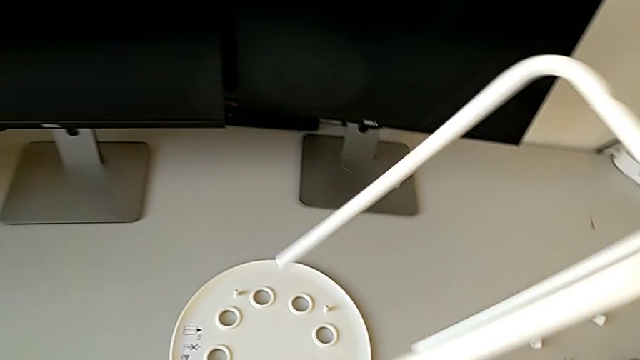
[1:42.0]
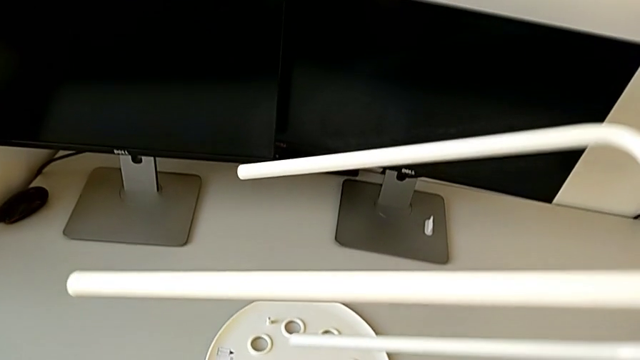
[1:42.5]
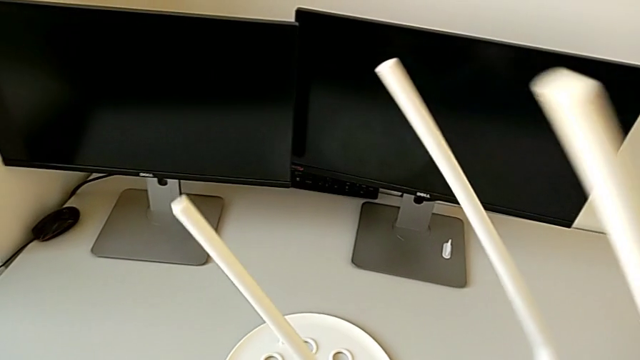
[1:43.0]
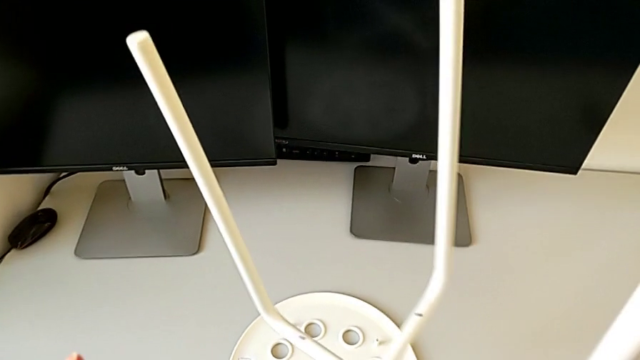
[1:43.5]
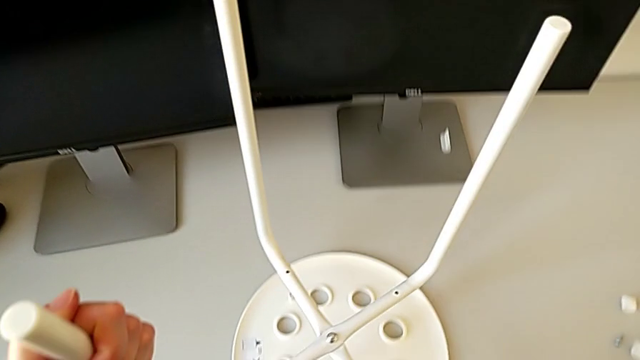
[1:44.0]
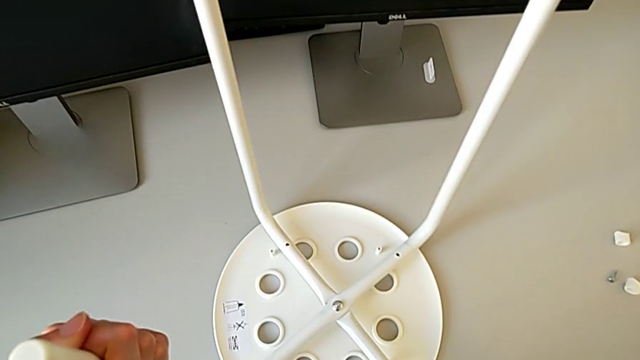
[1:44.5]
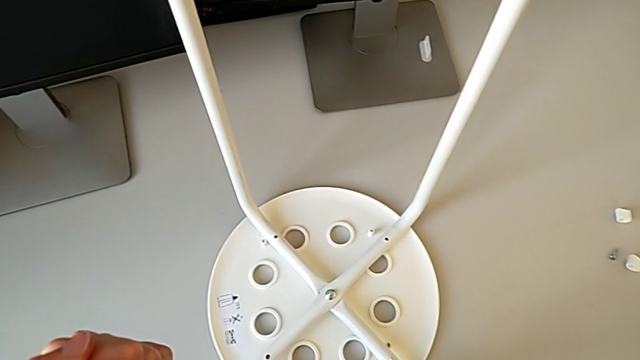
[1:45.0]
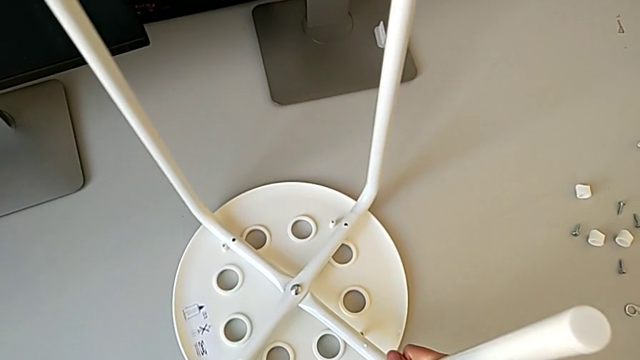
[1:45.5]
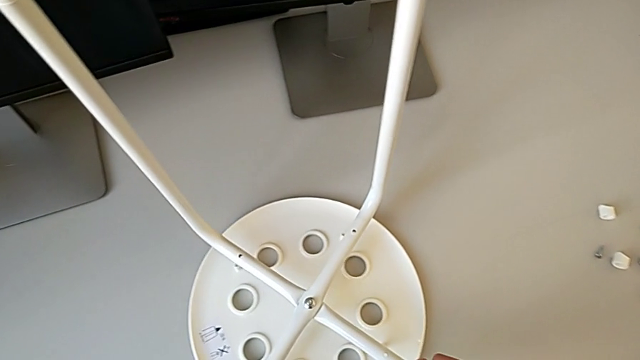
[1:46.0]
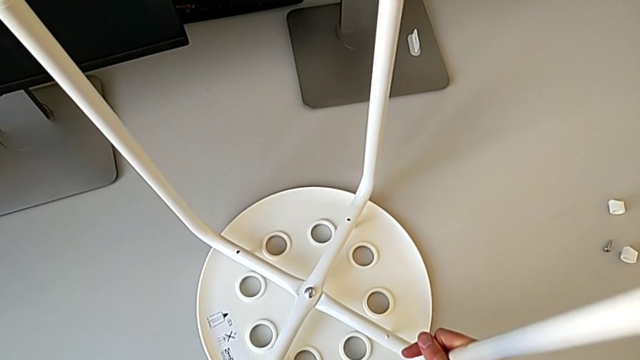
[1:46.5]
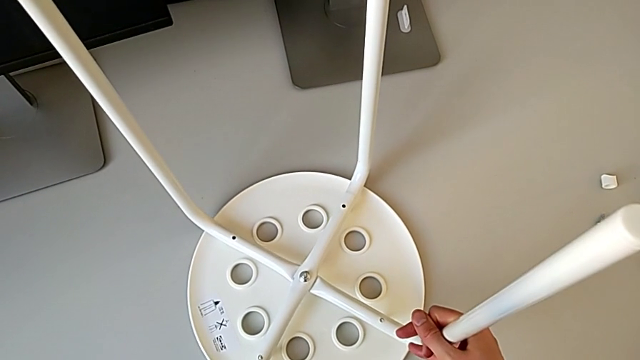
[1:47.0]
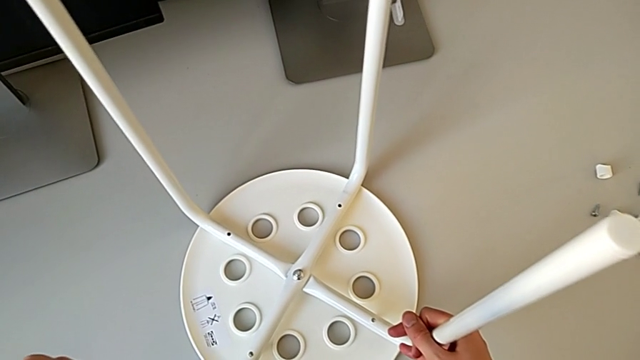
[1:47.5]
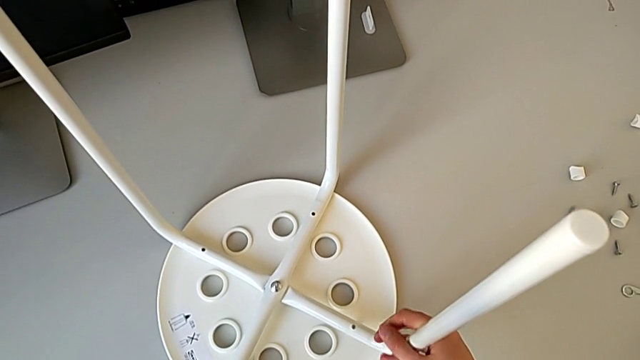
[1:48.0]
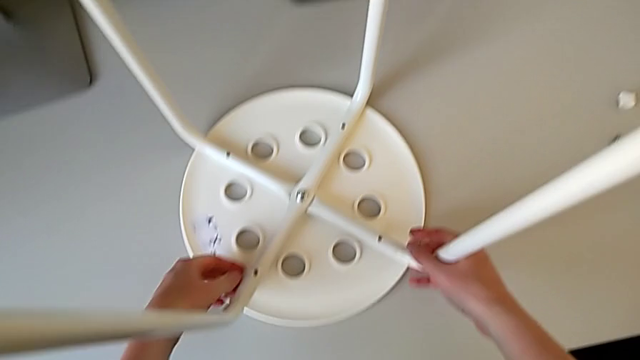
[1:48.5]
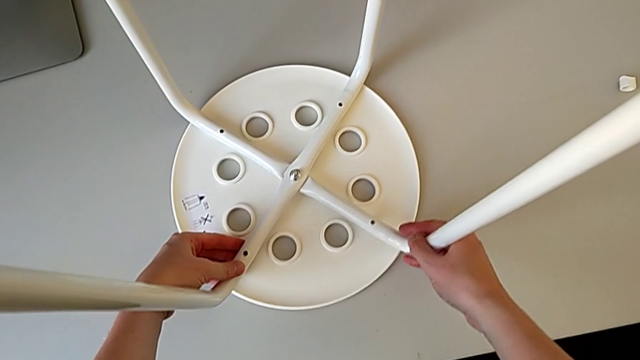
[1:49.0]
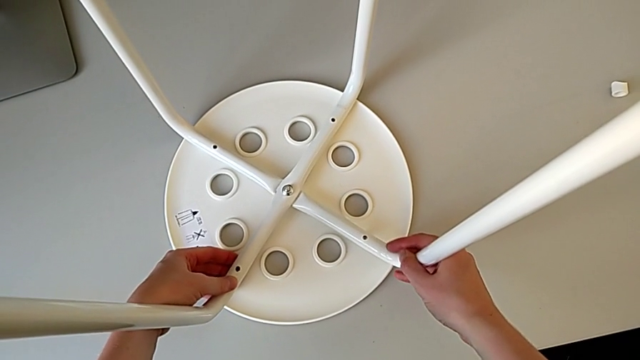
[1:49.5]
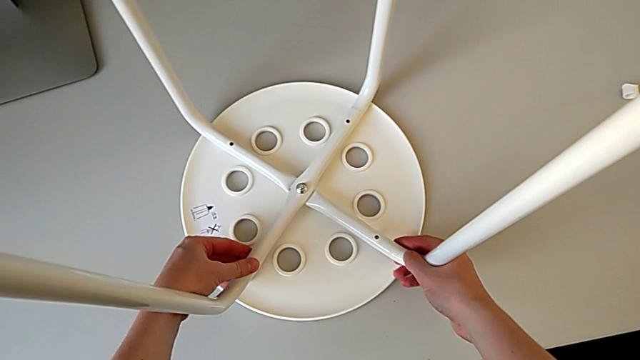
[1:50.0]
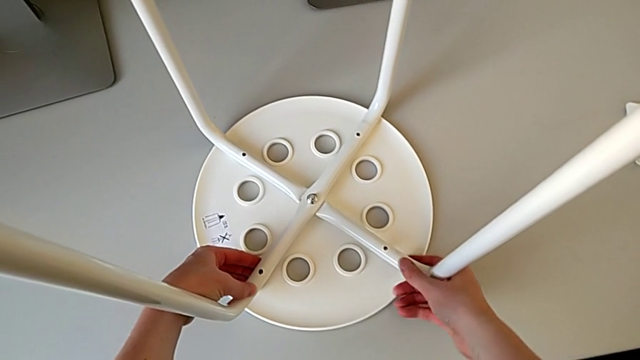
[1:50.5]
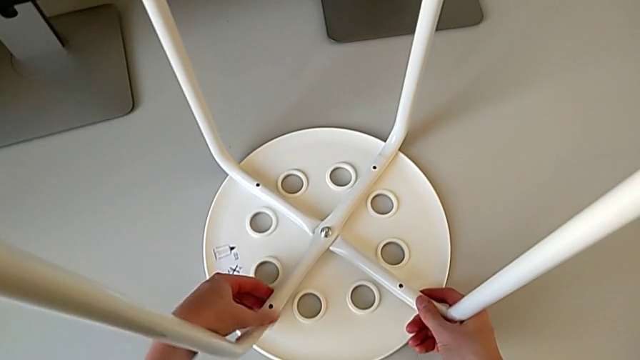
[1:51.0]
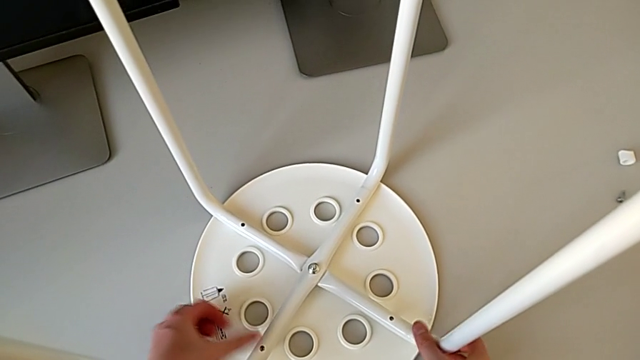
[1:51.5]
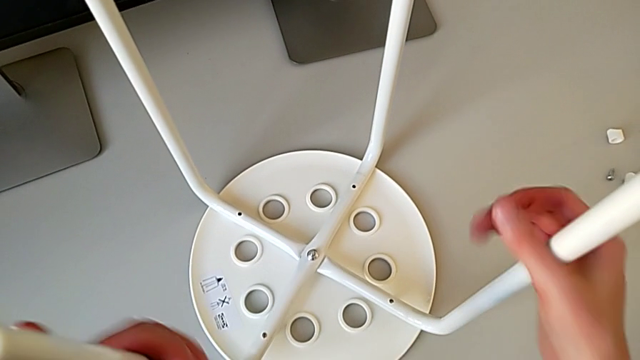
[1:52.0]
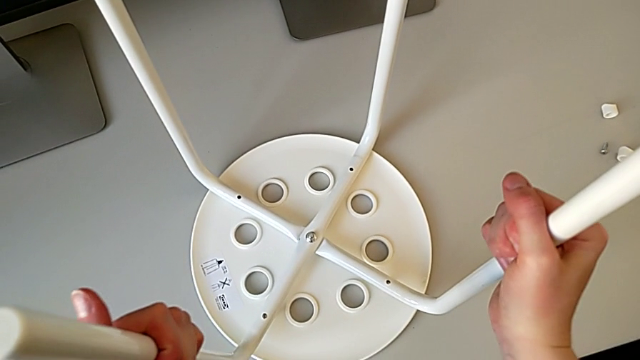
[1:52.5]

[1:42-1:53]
The camera wearer is using a screwdriver to screw the second screw. They rotate the leg with the right hand, align it and grab it.

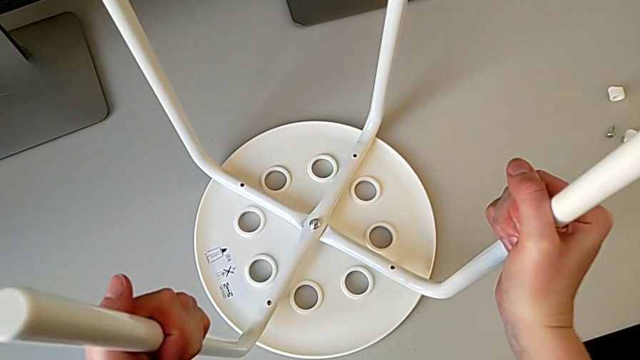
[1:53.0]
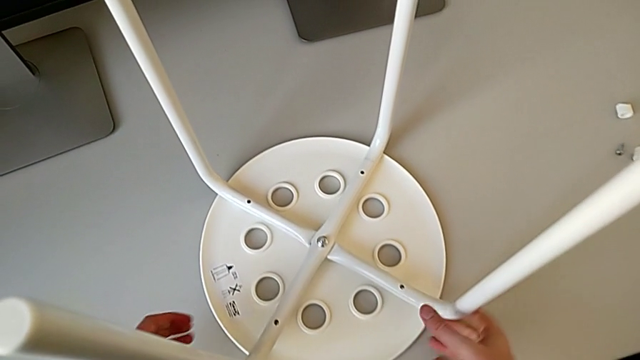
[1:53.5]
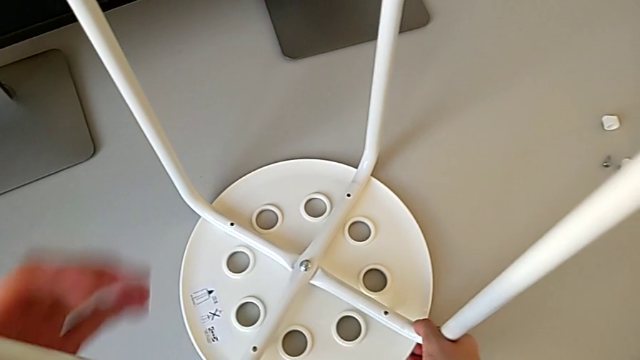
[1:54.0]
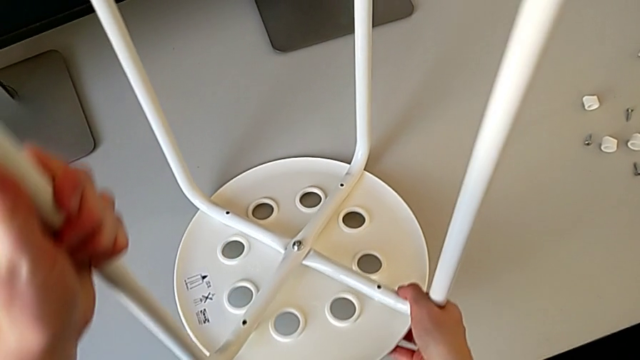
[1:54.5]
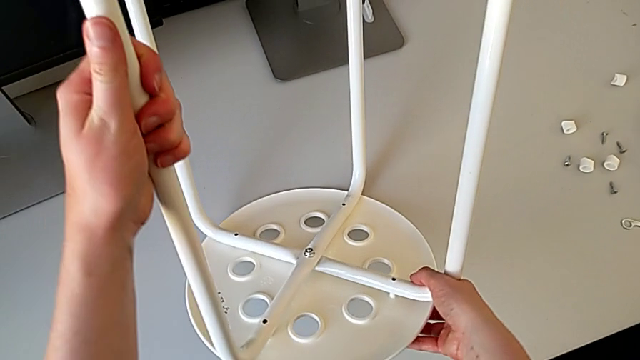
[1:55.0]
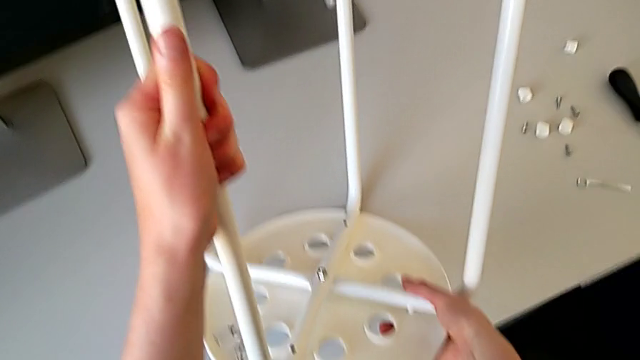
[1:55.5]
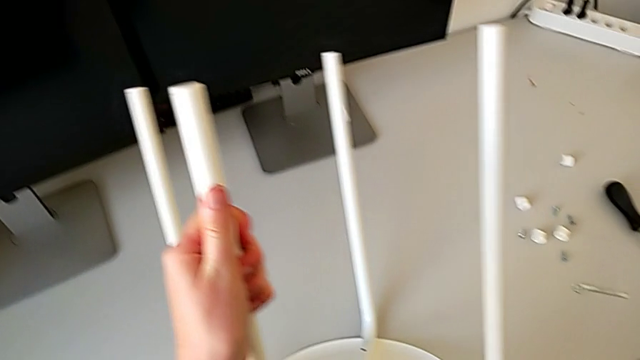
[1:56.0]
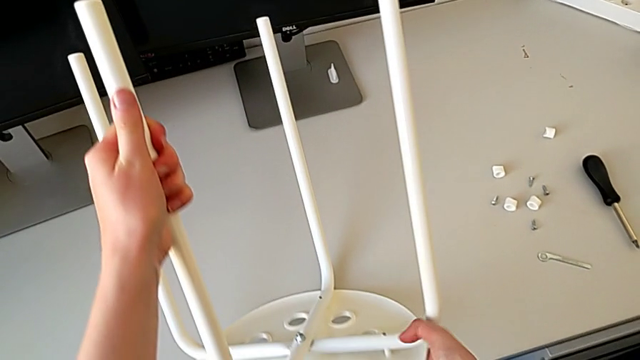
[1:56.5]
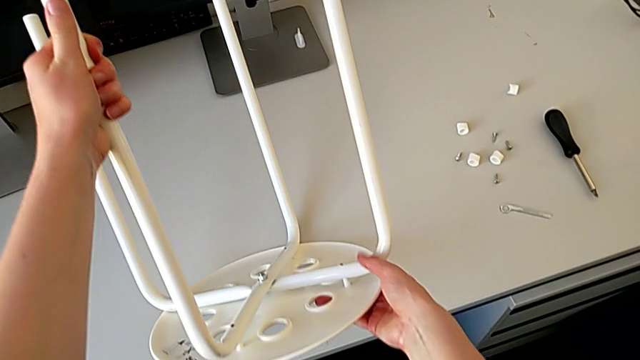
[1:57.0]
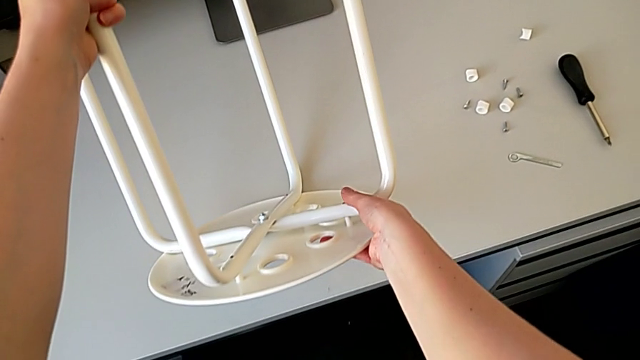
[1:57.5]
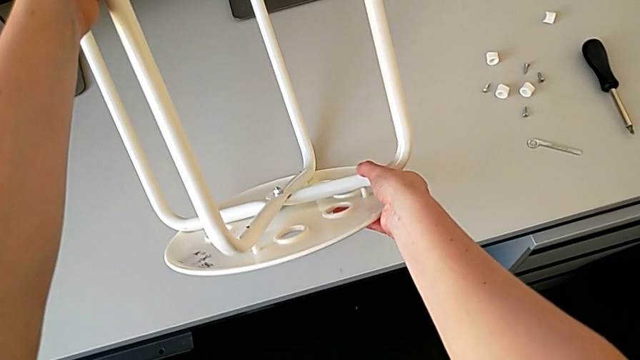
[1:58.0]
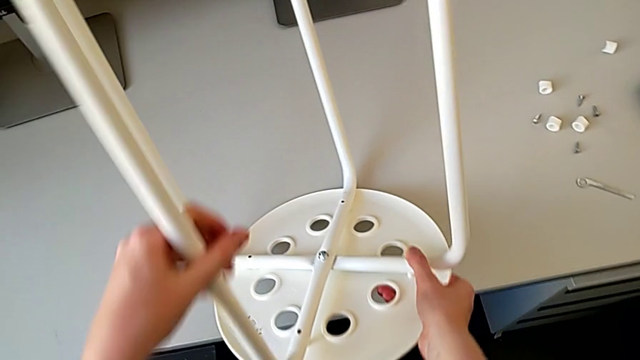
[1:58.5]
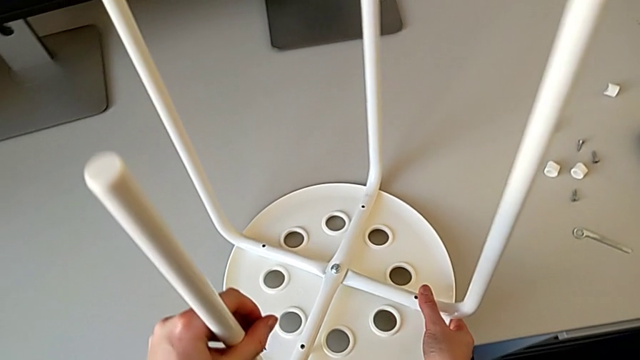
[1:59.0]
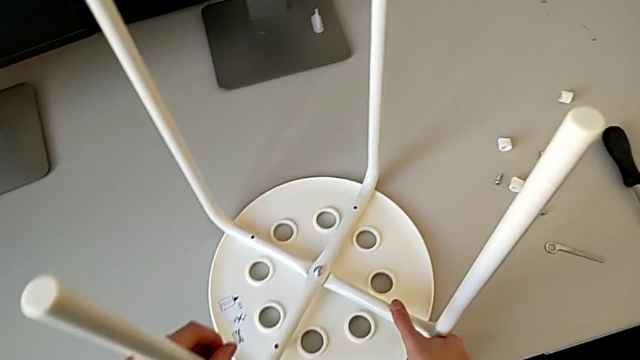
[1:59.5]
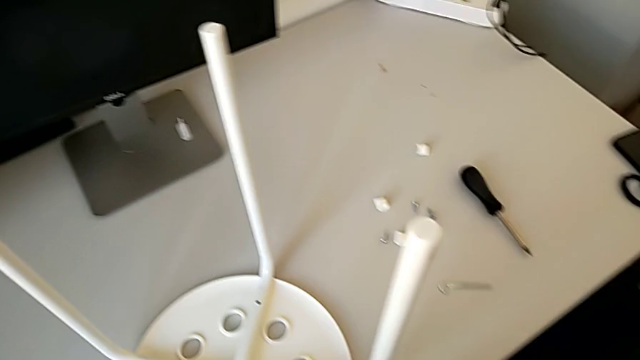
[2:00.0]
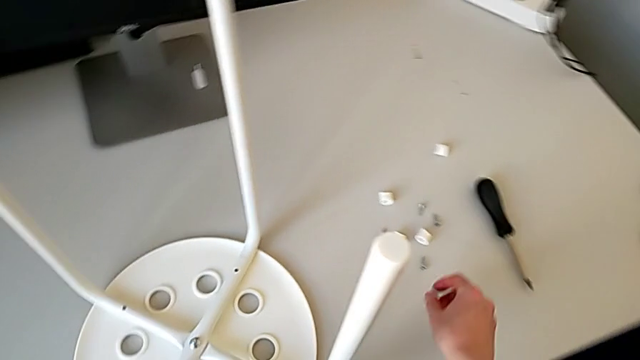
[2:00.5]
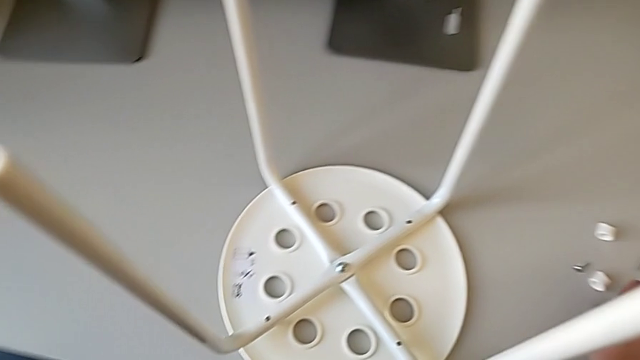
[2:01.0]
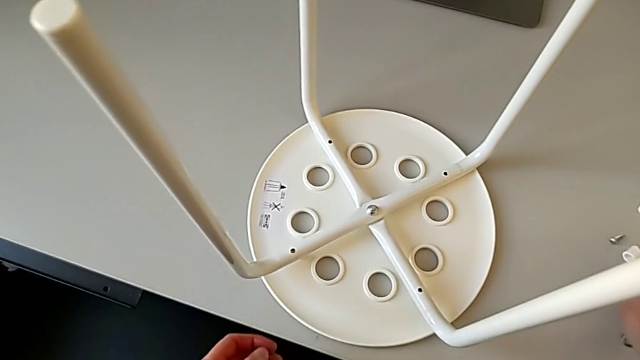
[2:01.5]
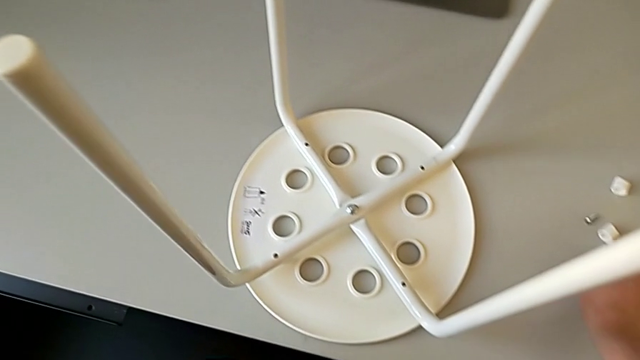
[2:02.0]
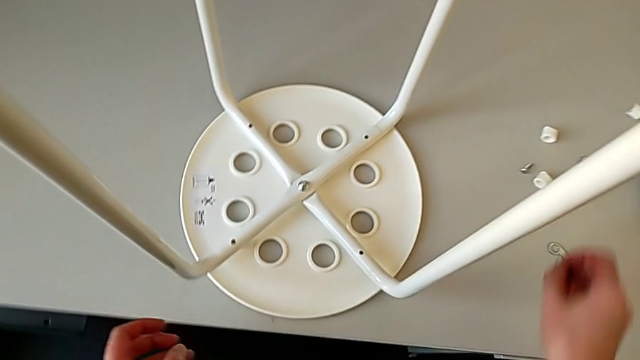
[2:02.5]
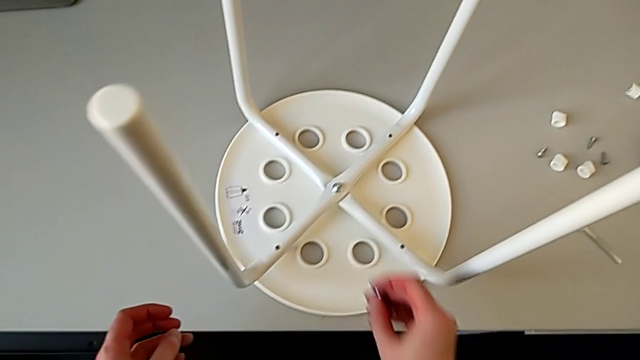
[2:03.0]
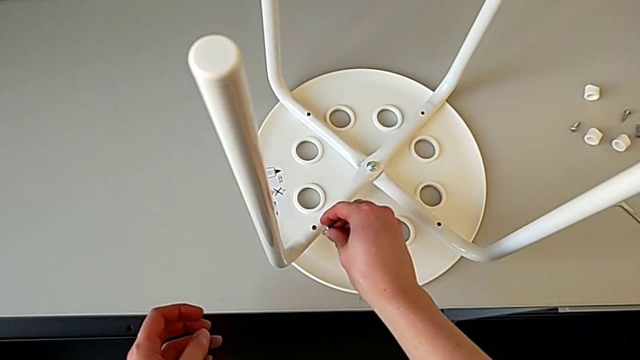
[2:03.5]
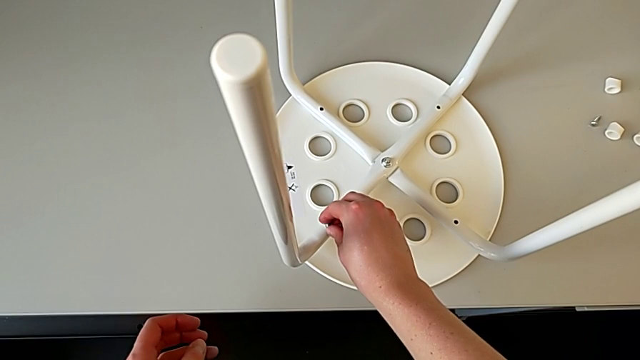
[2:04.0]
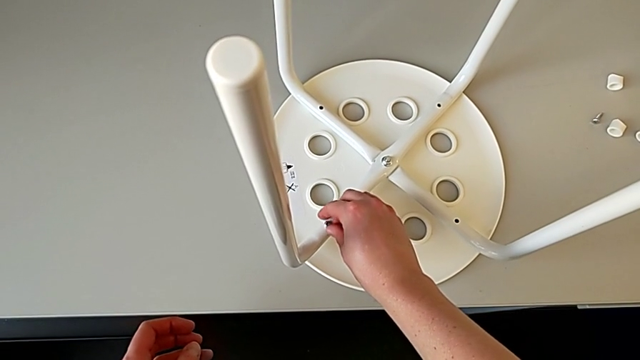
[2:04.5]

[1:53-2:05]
The camera wearer is using a screwdriver to screw the second screw. They lift the stool, wrongly lift it, place it, grab the screw, wrongly insert it and disassemble it.
